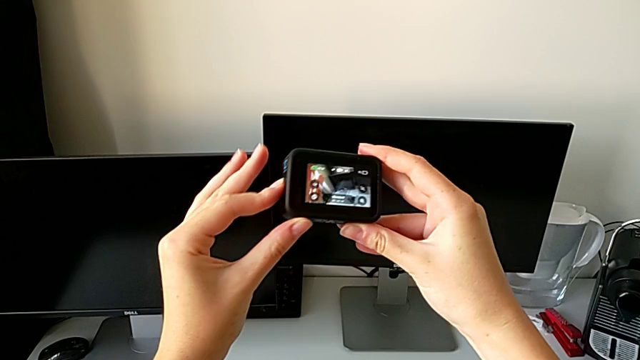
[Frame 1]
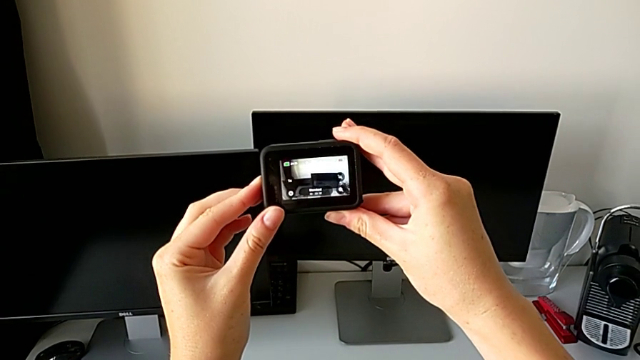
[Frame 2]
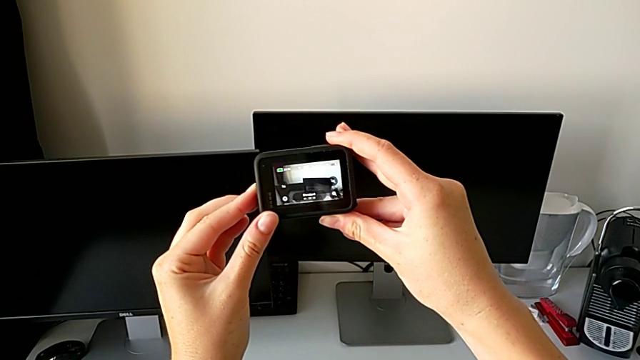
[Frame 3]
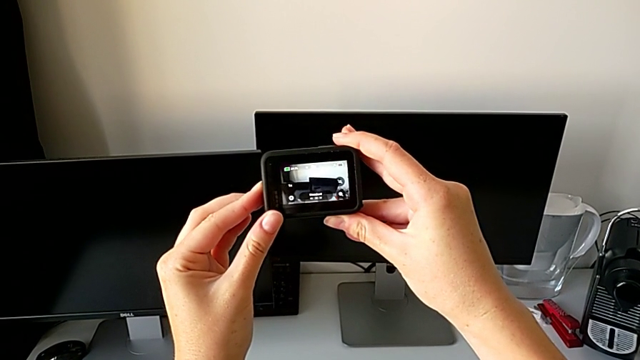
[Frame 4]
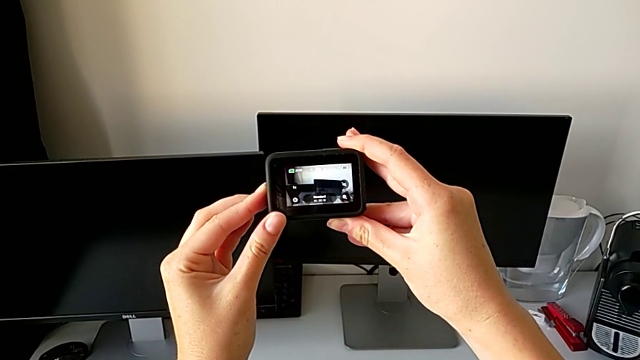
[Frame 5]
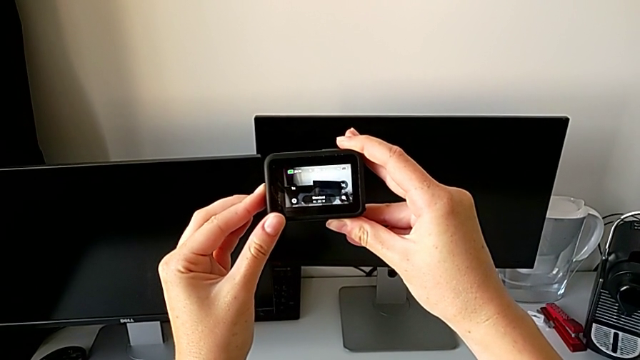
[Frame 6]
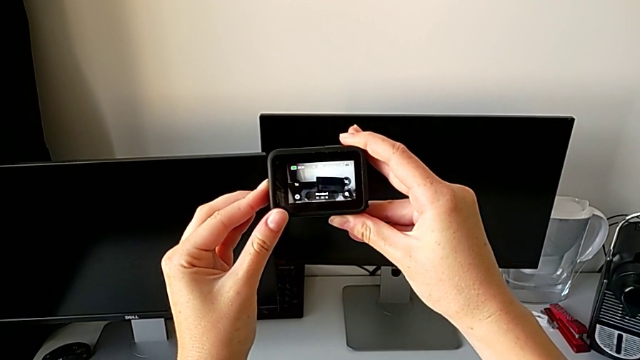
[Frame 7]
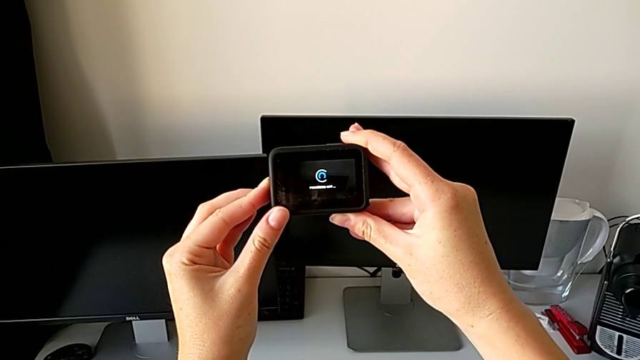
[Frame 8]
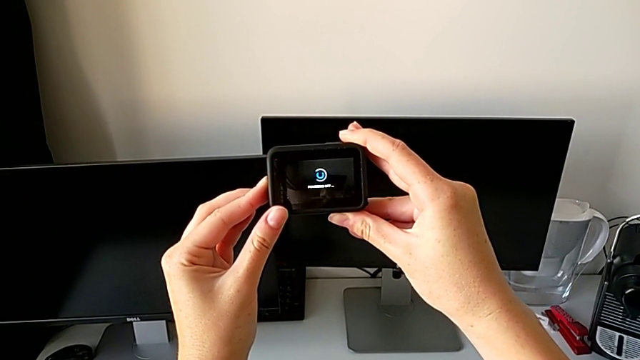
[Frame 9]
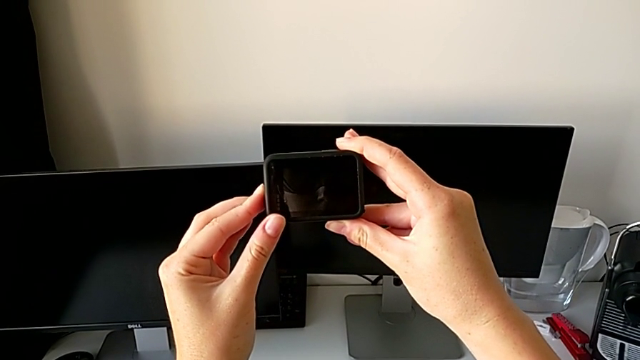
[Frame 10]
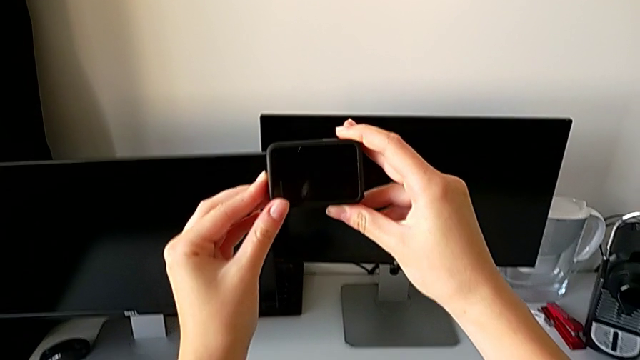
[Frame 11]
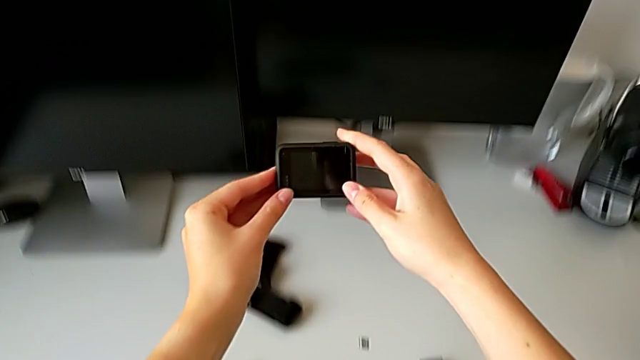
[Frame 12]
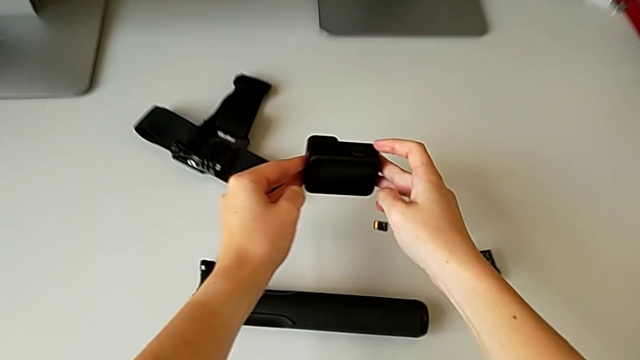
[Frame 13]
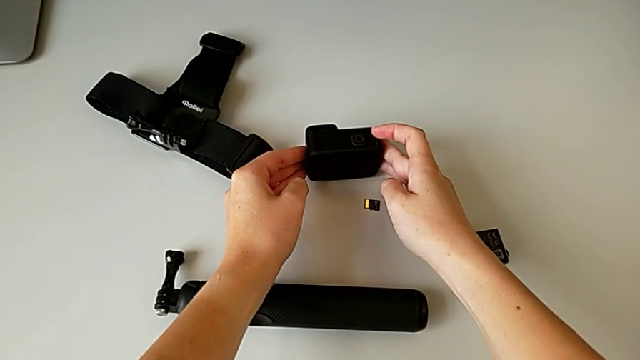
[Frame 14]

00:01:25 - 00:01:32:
The camera wearer turns off the GoPro. They push the left button and drop the GoPro.

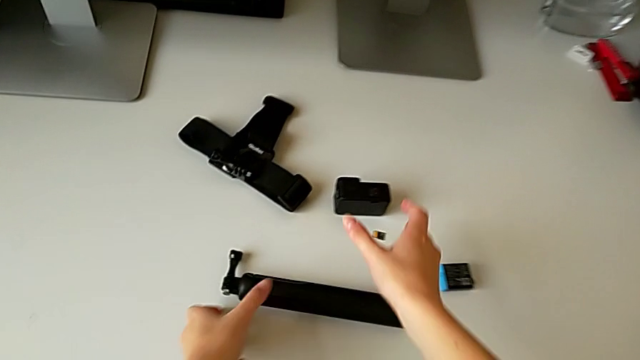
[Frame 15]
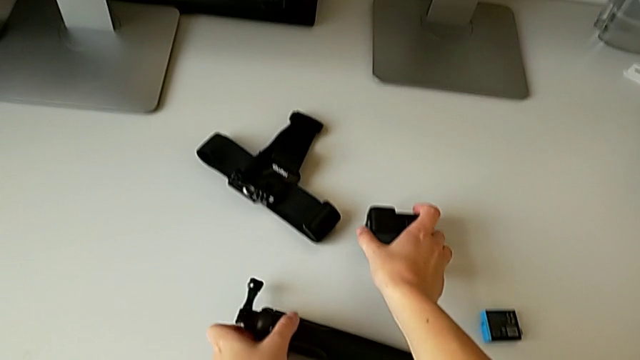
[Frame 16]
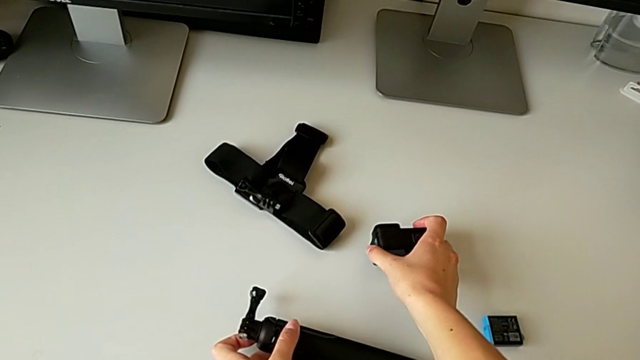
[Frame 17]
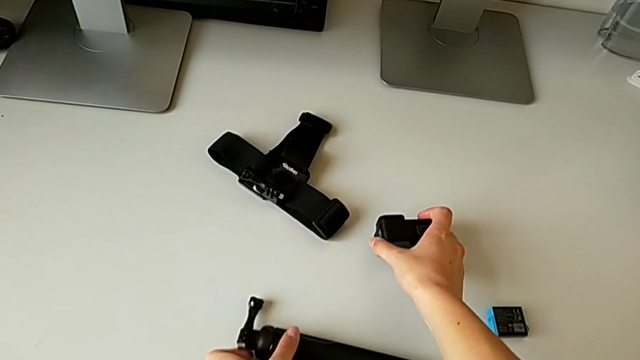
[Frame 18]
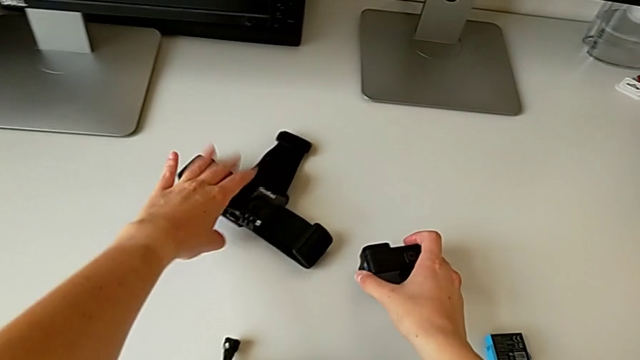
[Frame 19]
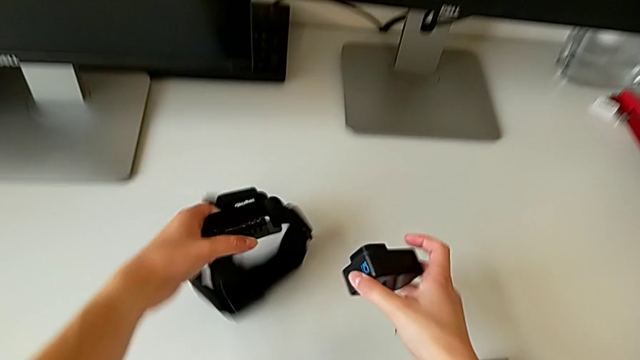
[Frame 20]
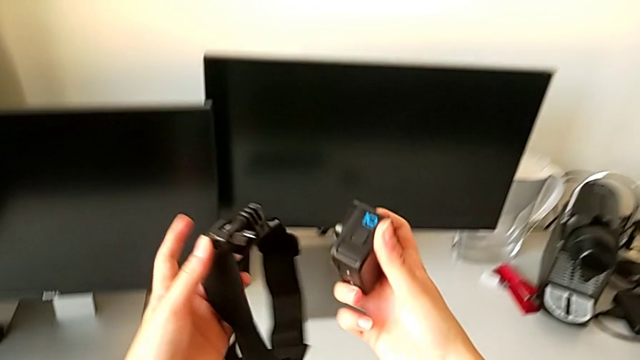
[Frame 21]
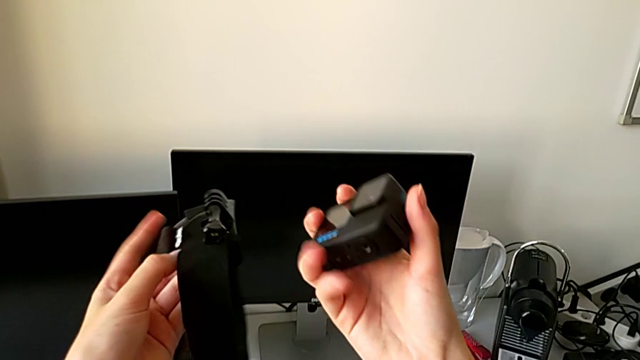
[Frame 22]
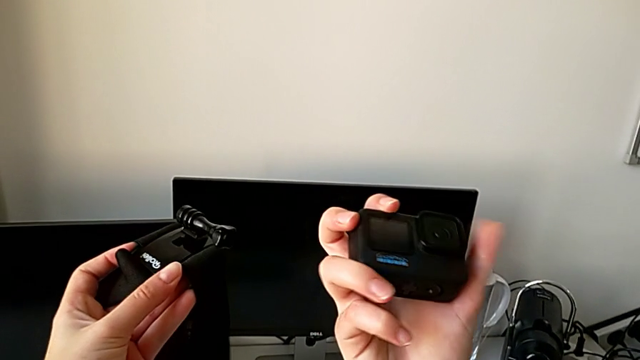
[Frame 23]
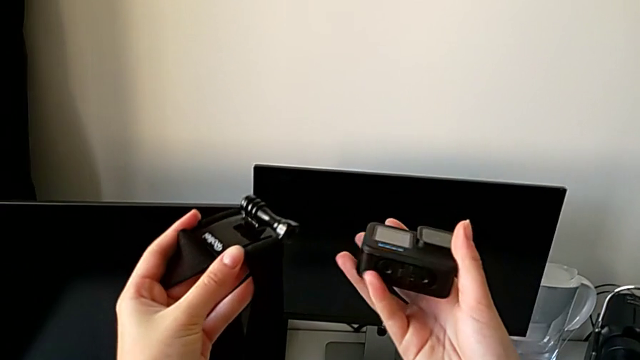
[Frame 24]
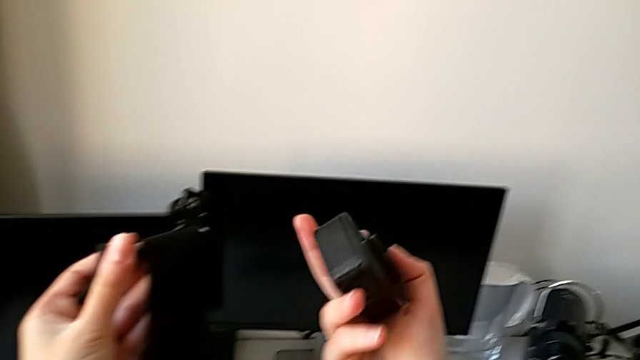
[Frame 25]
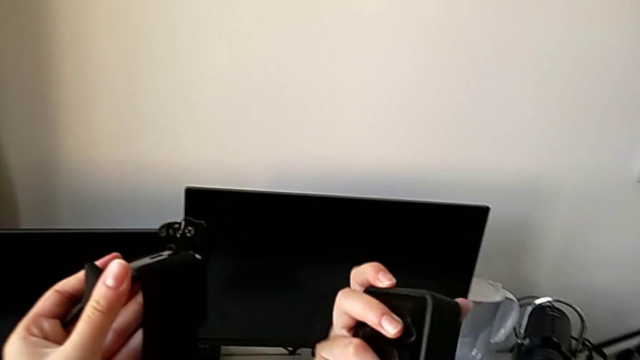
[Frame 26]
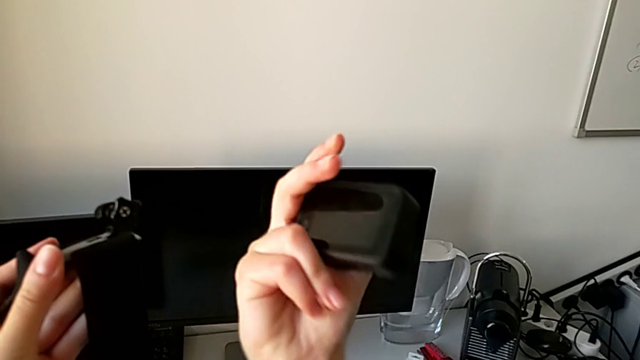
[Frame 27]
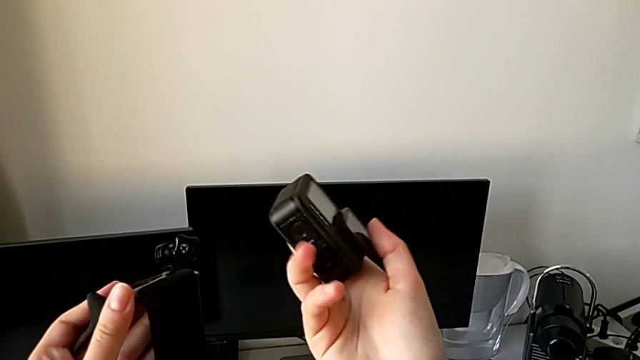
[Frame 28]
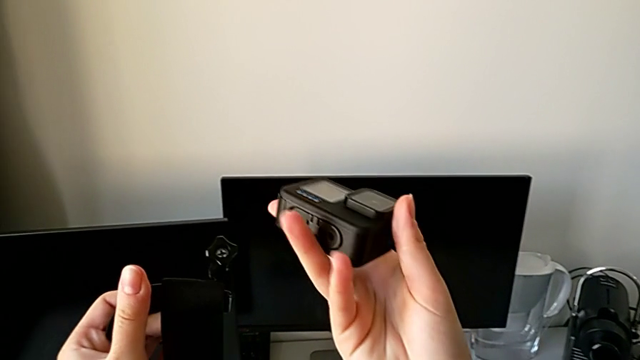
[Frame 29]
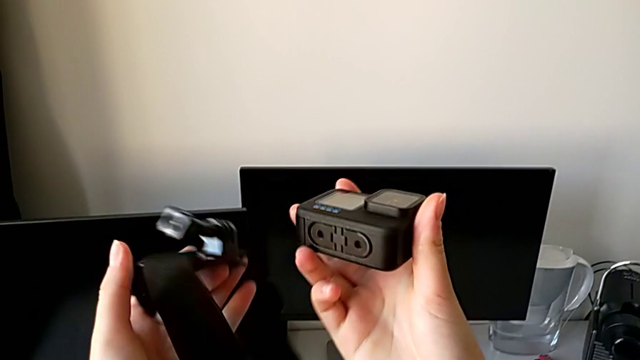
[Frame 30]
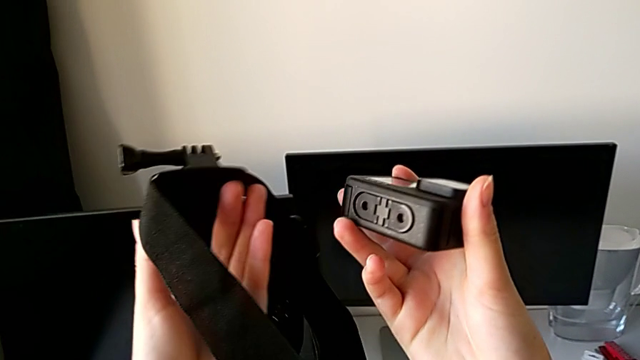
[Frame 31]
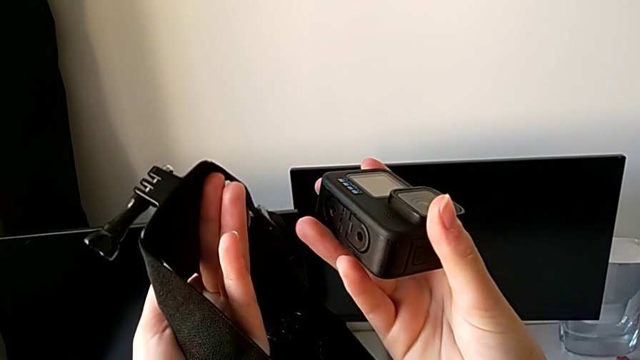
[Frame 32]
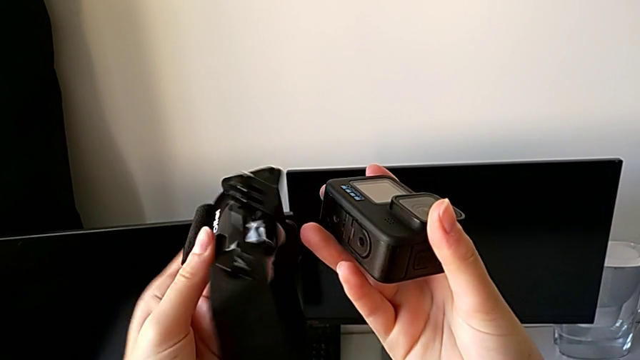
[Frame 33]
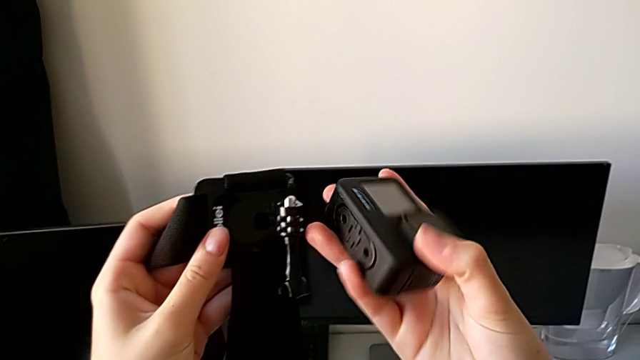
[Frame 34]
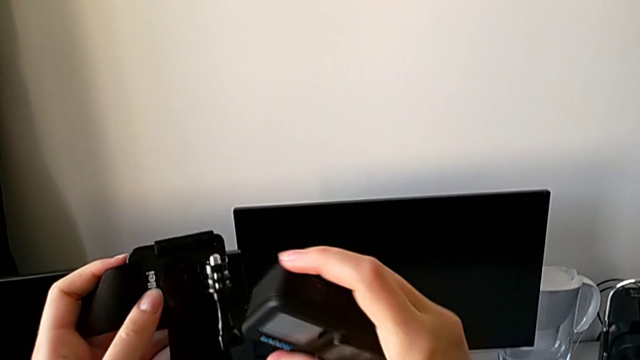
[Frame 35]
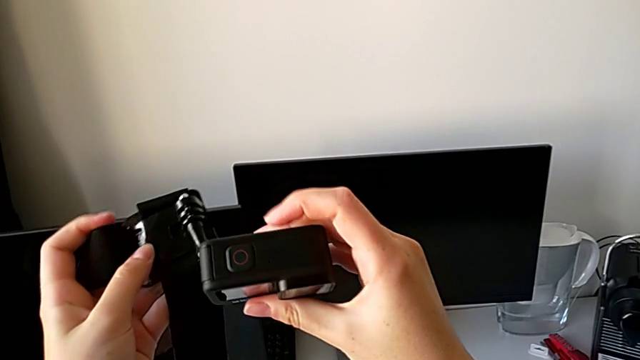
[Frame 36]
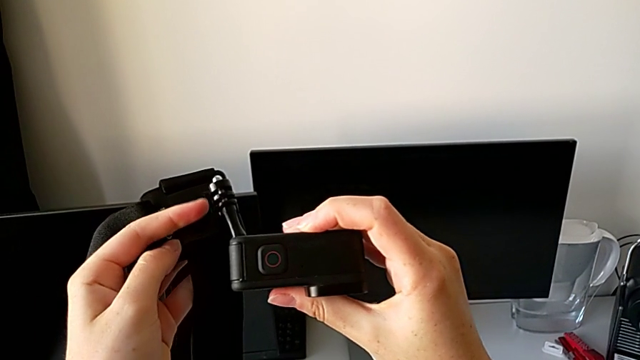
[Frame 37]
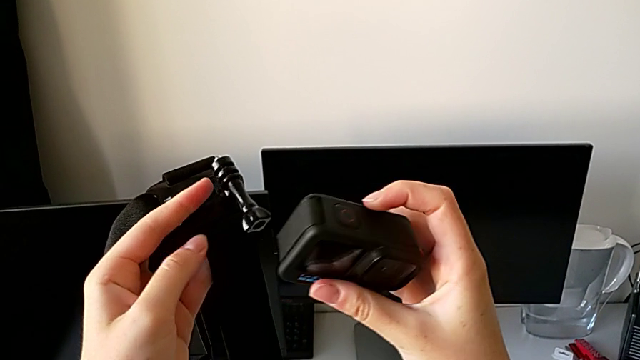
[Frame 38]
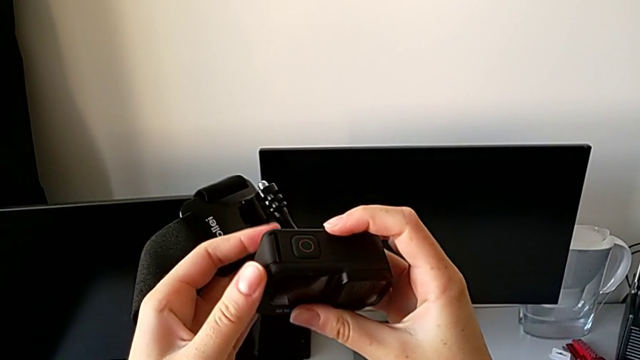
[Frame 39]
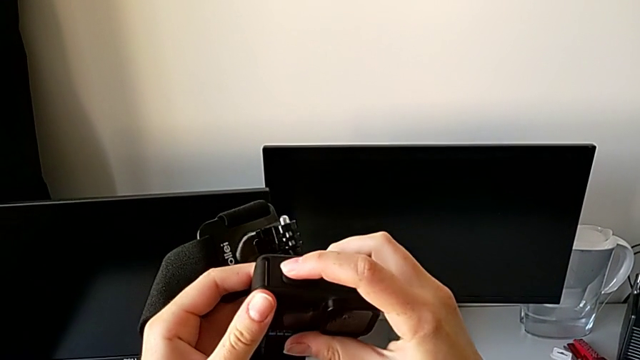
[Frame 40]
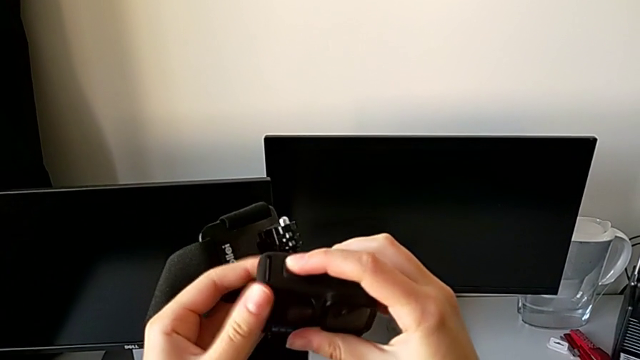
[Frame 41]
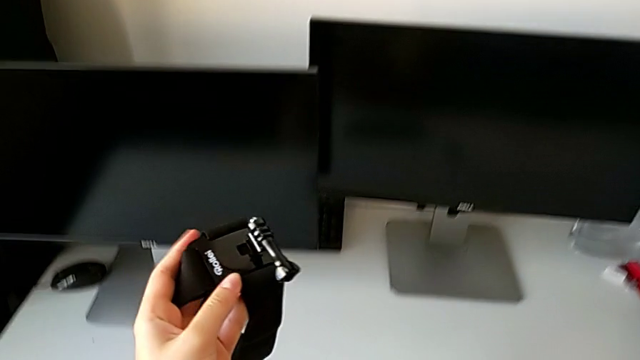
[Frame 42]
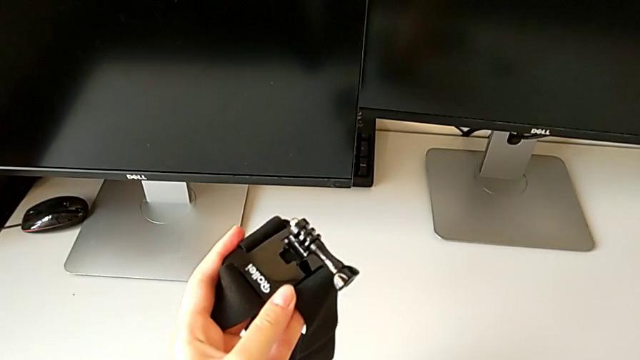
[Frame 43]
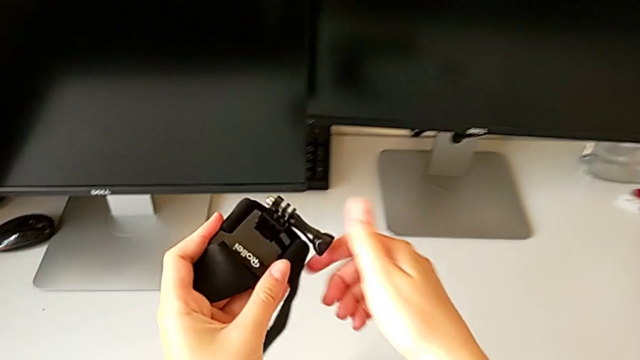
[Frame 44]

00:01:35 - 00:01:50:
The camera wearer is mounting the GoPro in the strap. They wrongly inspect the GoPro.
